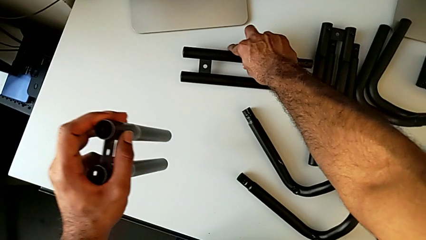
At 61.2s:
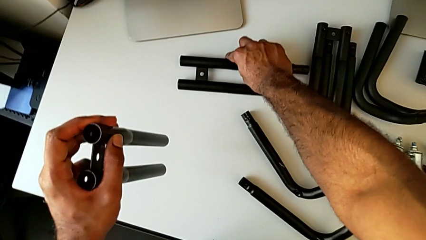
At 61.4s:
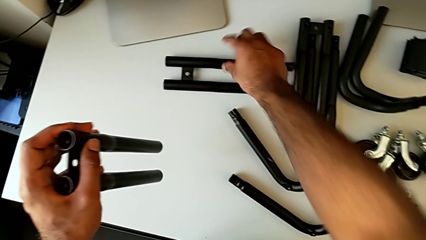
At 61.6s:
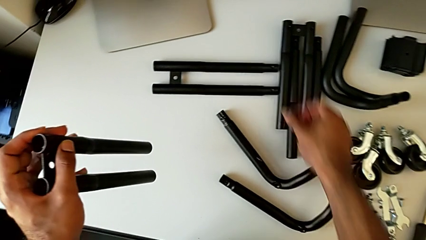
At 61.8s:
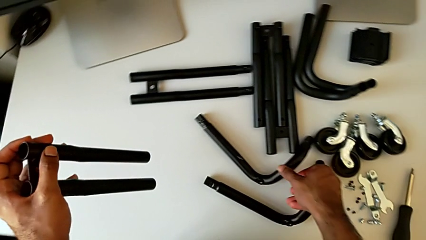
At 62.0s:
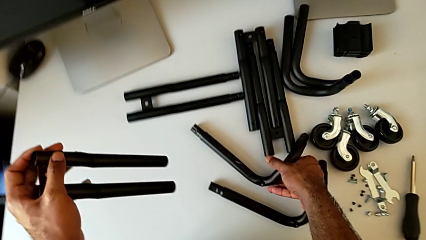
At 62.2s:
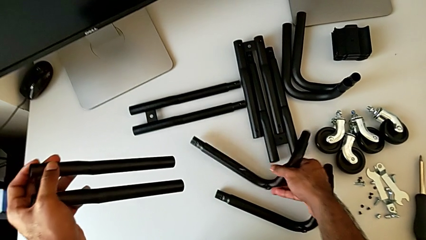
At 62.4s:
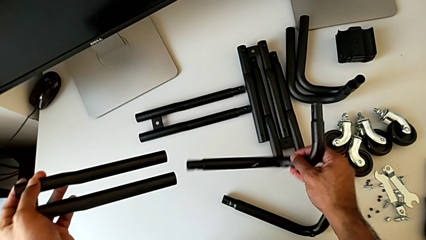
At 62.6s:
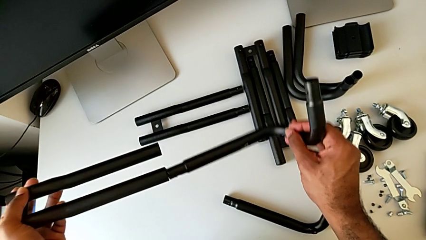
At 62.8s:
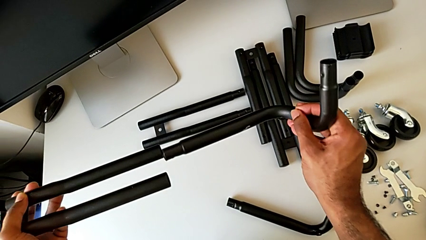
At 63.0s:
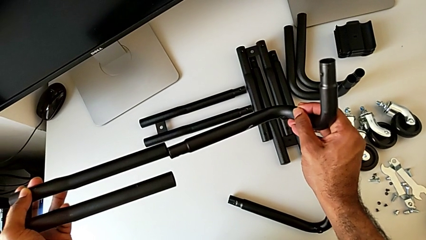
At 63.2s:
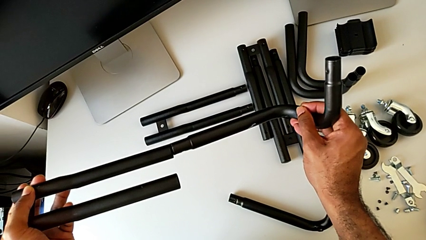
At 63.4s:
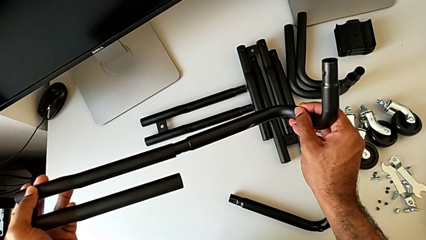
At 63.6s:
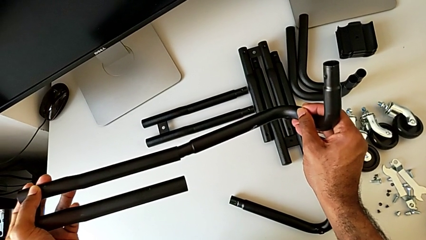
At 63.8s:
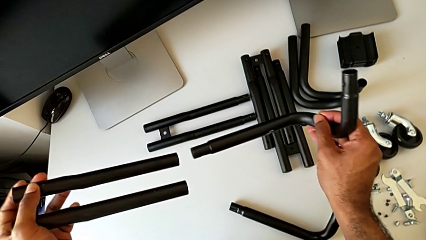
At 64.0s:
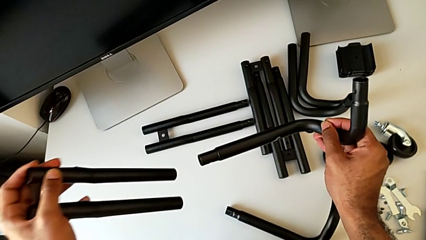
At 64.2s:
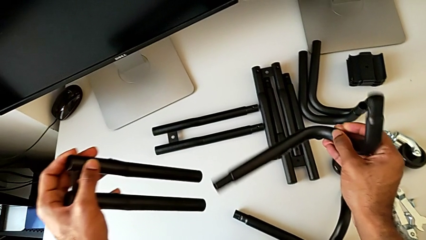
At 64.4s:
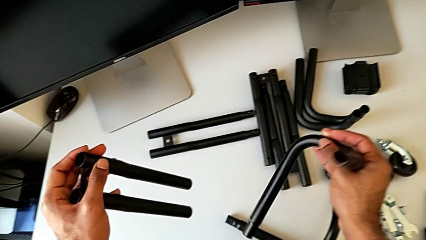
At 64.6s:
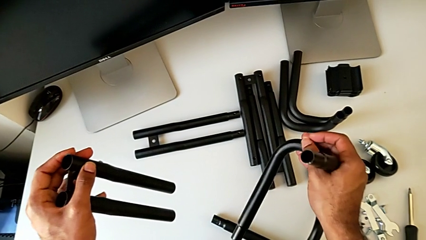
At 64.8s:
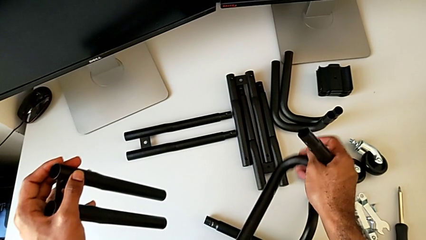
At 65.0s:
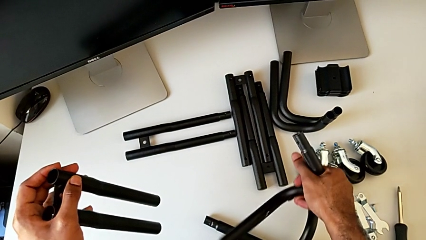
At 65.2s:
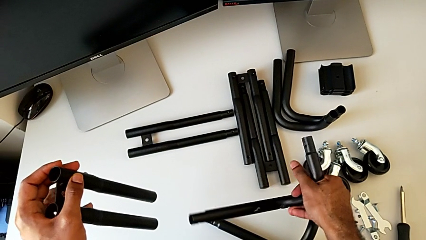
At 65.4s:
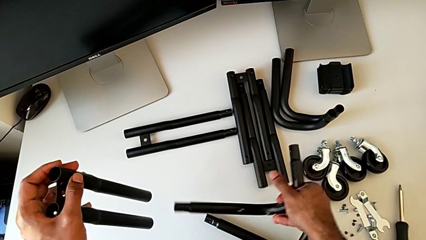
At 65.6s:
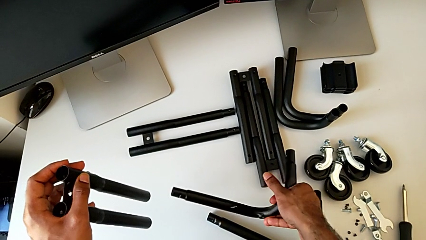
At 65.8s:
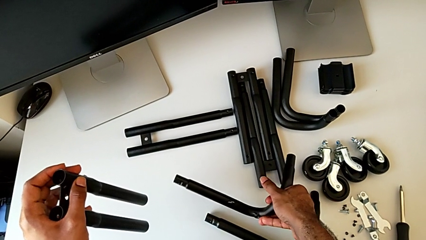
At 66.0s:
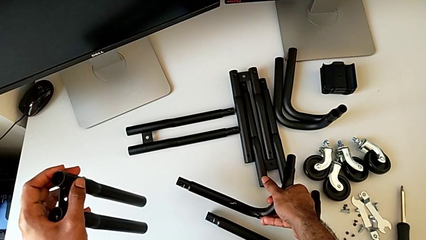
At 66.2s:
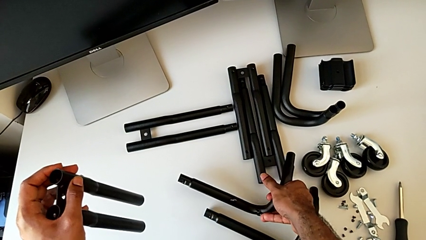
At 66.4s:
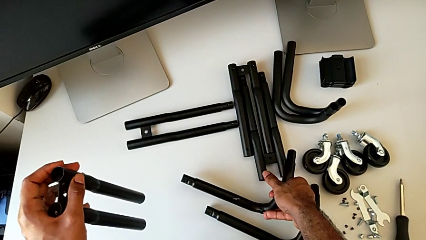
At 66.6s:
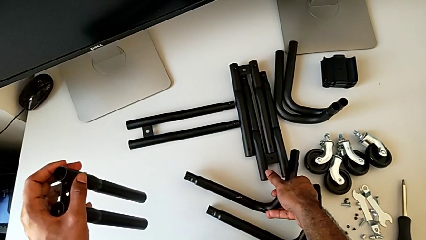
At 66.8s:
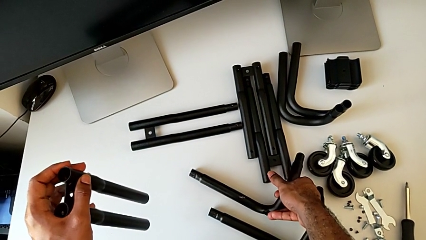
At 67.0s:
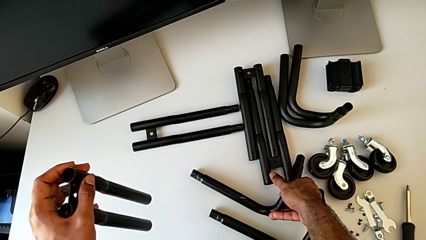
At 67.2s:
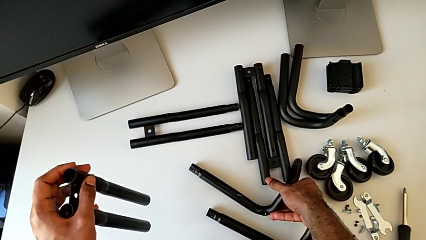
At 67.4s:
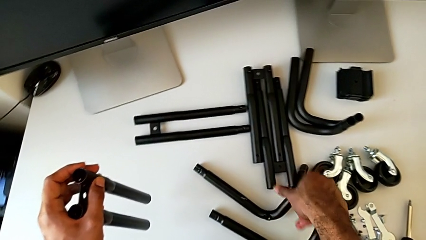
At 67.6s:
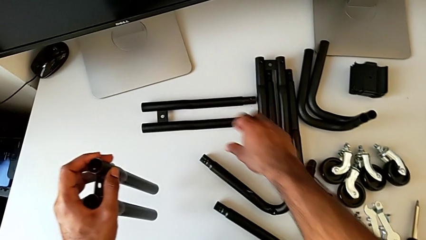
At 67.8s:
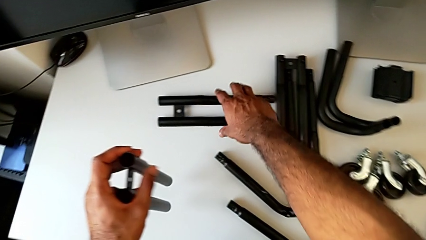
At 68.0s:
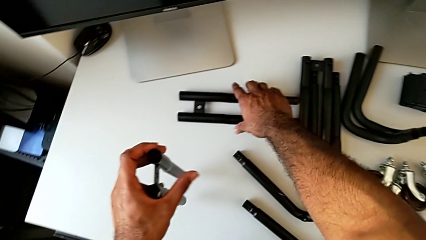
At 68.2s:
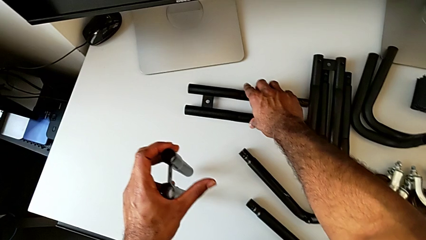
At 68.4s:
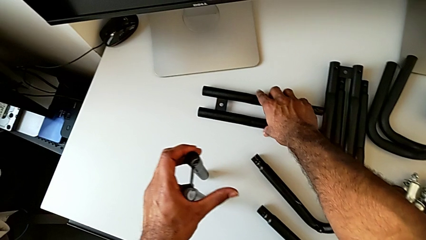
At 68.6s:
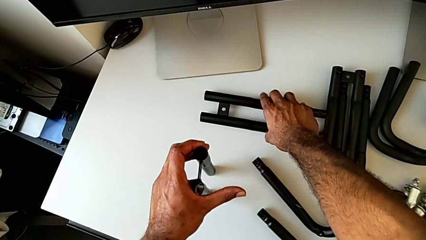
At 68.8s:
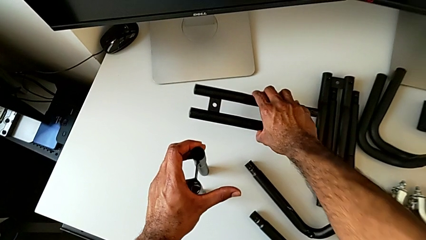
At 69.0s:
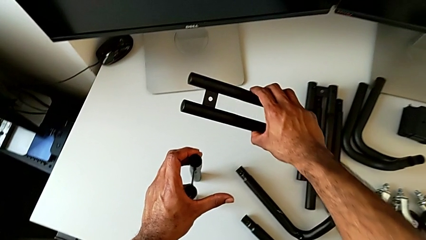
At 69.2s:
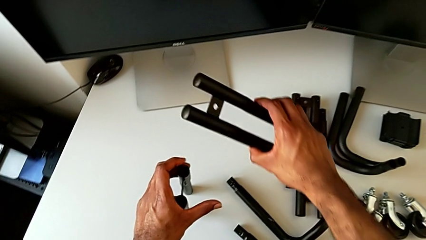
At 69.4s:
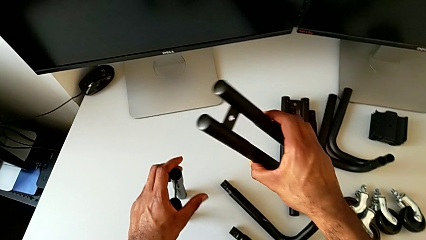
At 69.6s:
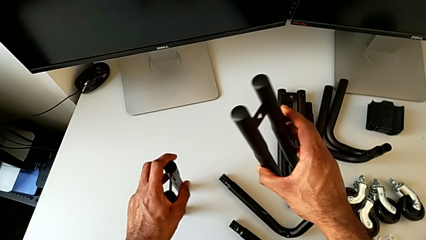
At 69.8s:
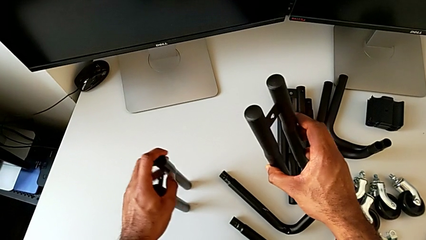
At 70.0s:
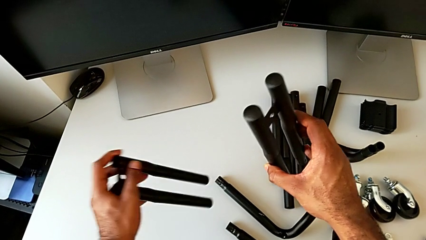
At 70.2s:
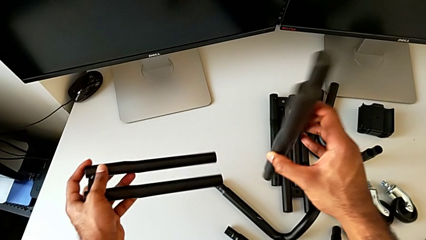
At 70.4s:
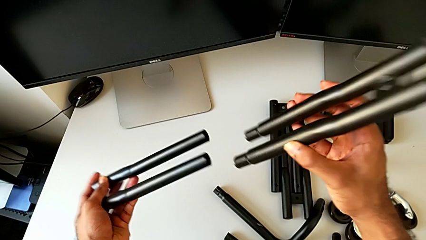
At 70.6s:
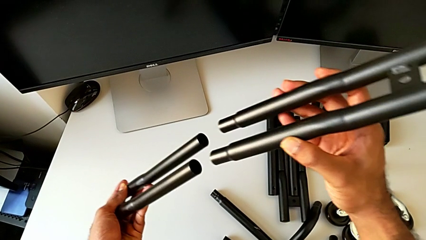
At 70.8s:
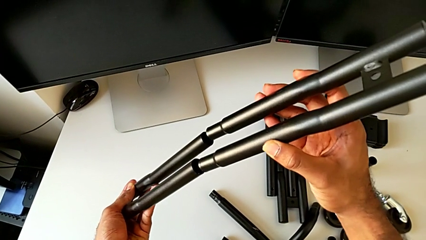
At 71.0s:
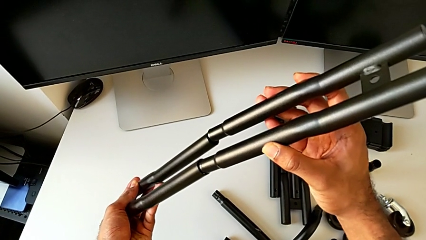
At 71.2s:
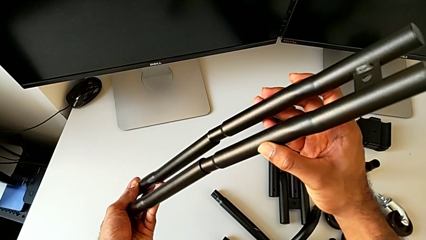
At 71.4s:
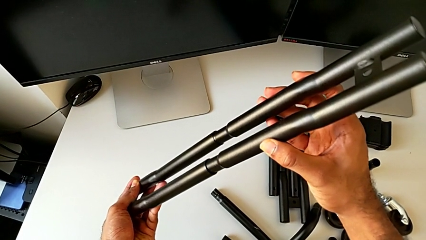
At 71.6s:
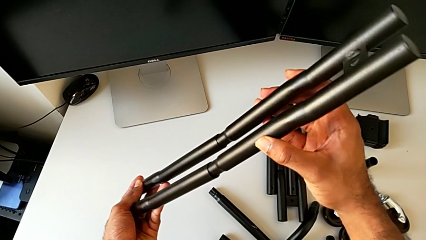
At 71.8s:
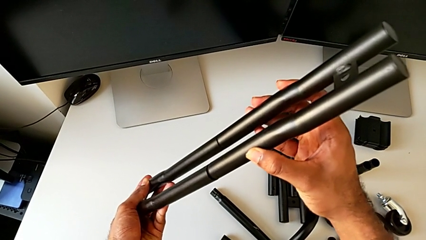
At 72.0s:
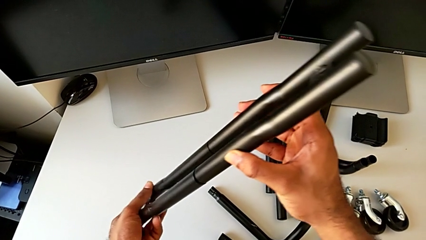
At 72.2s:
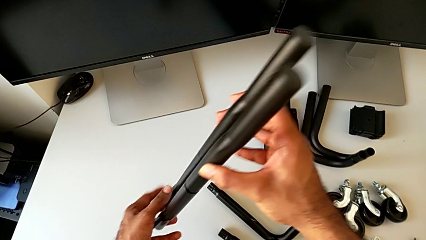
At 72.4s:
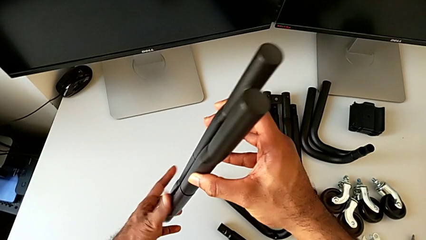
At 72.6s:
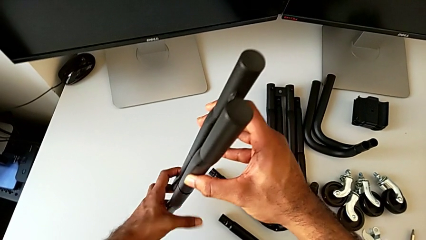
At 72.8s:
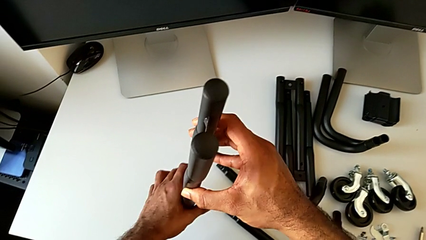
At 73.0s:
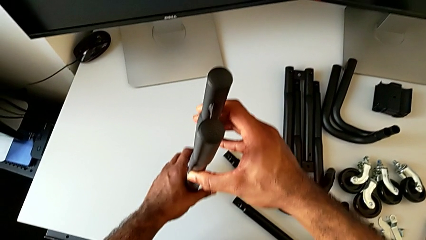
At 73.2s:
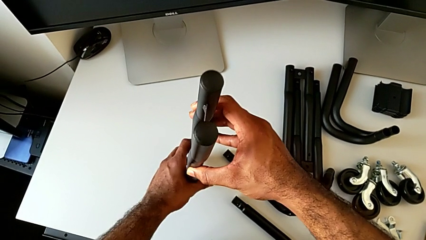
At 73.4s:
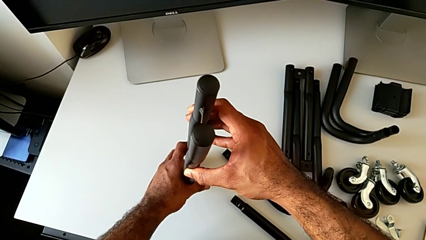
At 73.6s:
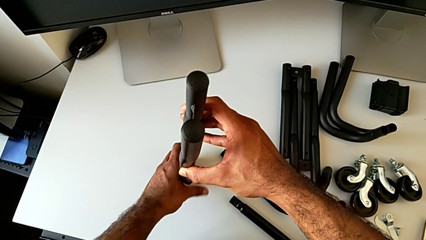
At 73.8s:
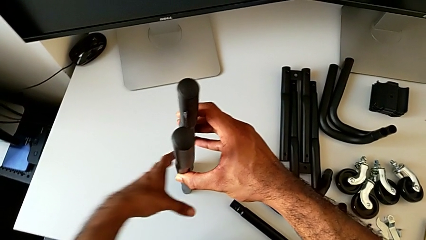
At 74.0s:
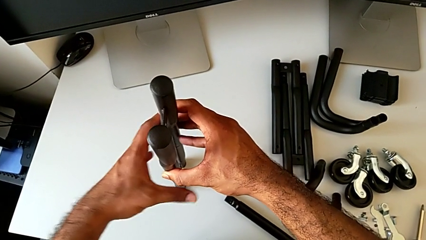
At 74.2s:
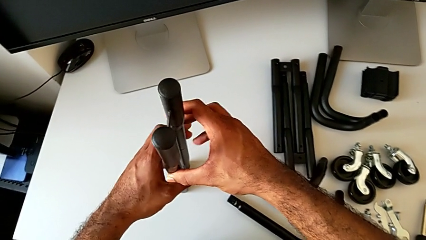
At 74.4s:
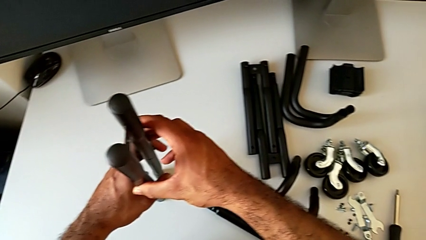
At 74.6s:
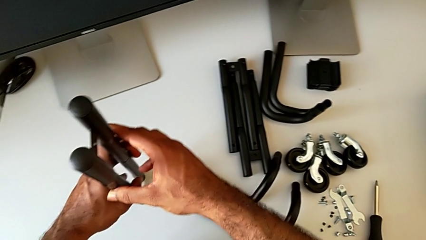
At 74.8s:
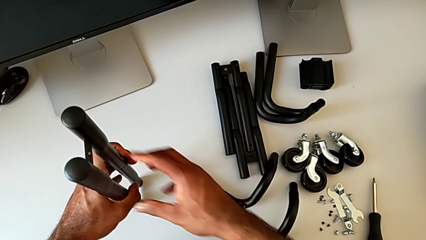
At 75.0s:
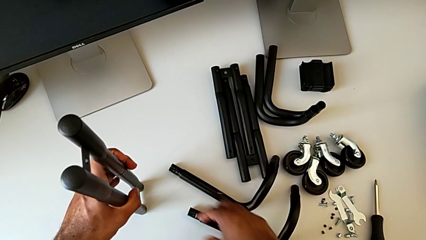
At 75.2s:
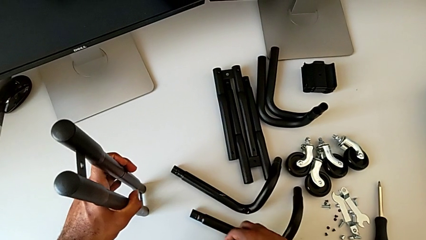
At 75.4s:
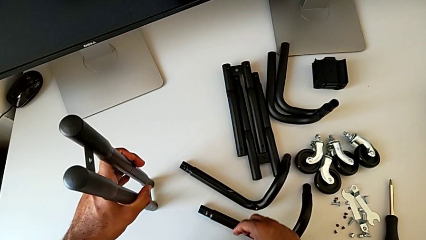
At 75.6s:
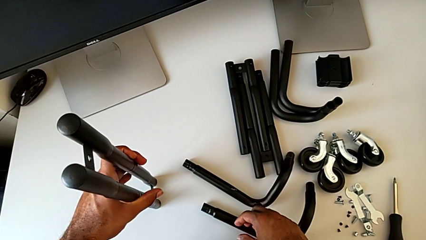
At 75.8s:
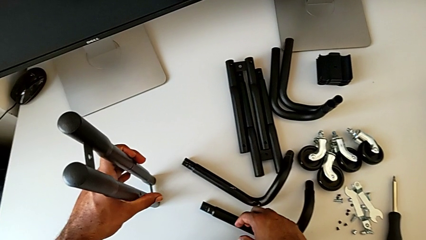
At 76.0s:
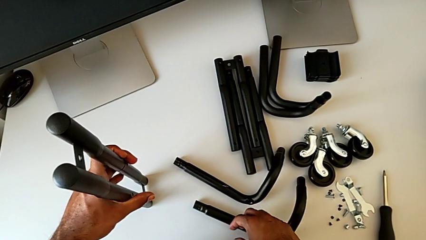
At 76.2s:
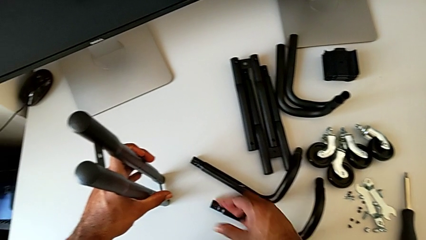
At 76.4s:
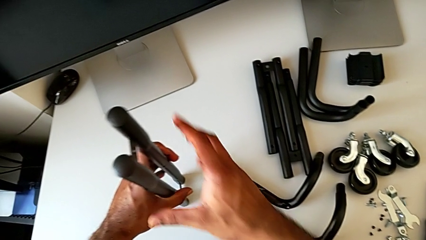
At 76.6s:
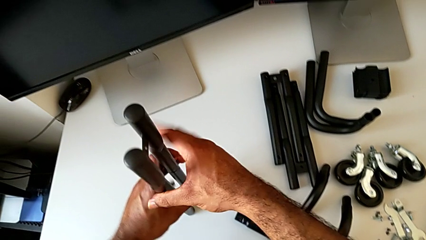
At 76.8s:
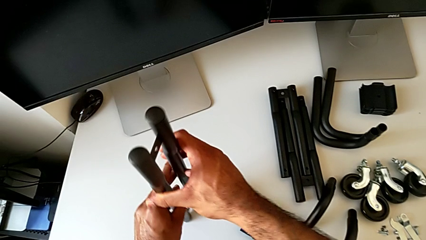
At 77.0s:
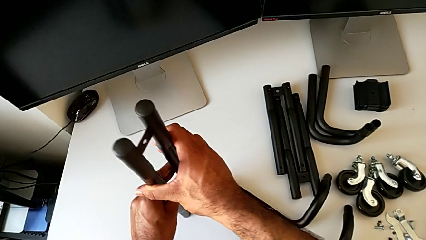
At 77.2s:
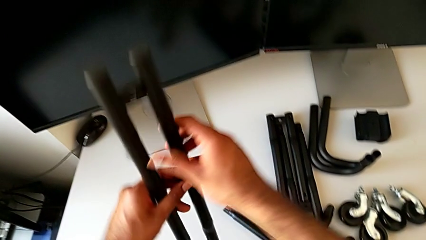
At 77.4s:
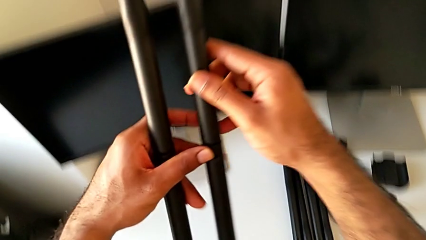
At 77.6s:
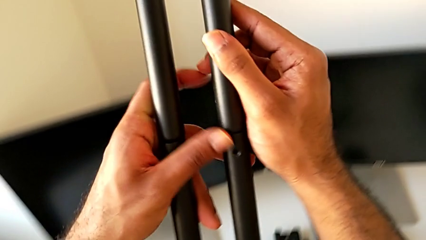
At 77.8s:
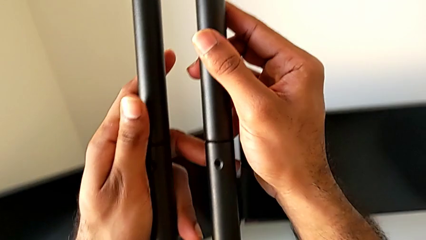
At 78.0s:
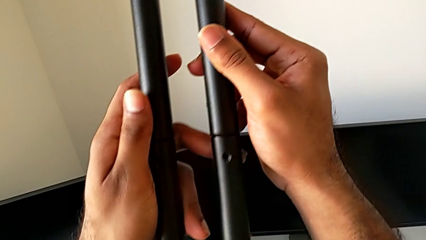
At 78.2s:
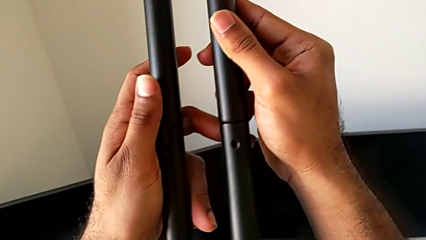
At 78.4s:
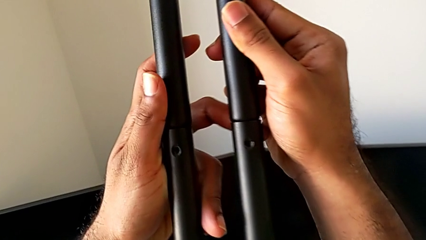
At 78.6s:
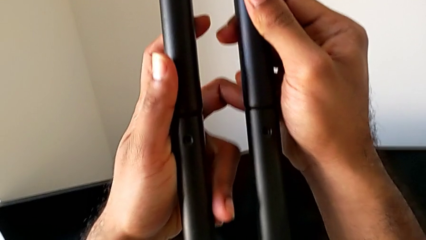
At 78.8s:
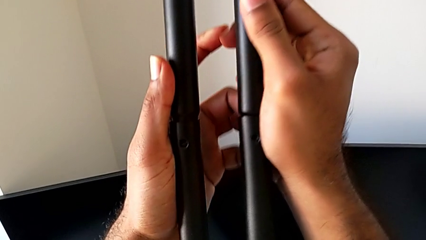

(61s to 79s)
The camera wearer is assembling the first side bars. They place the top leg, wrongly grab the frame and approach the leg, place the frame, grab the top leg, lift it, rotate the leg, insert it, assemble the first leg, place it, approach the frame, lift the leg and inspect it.
